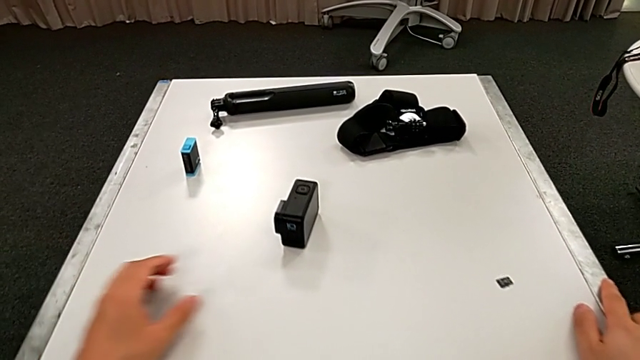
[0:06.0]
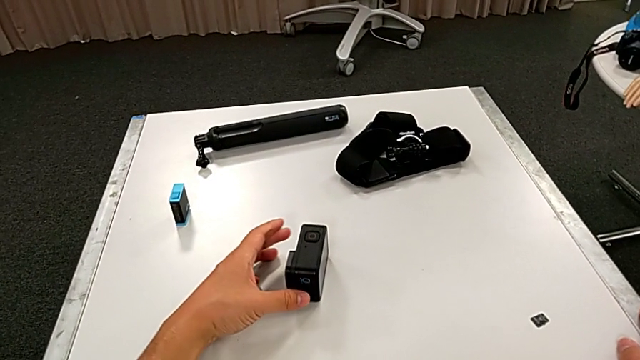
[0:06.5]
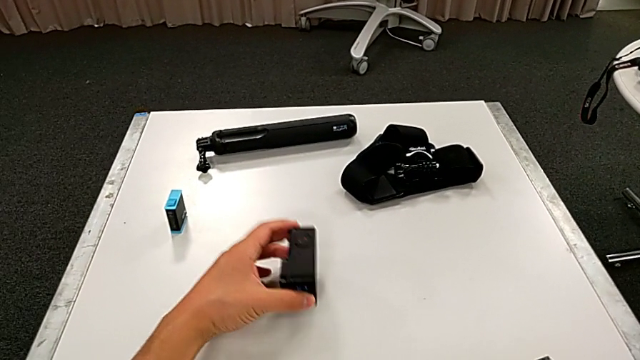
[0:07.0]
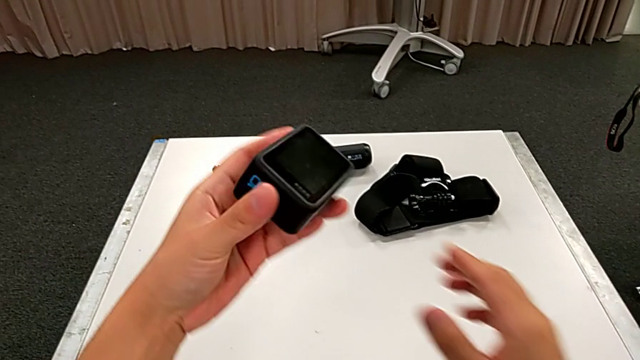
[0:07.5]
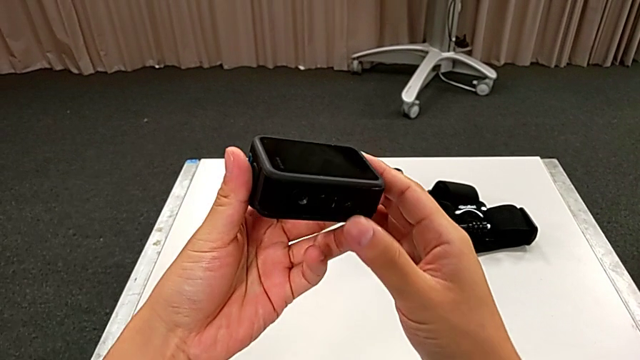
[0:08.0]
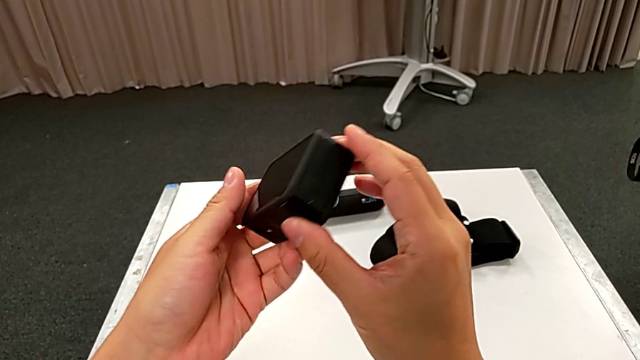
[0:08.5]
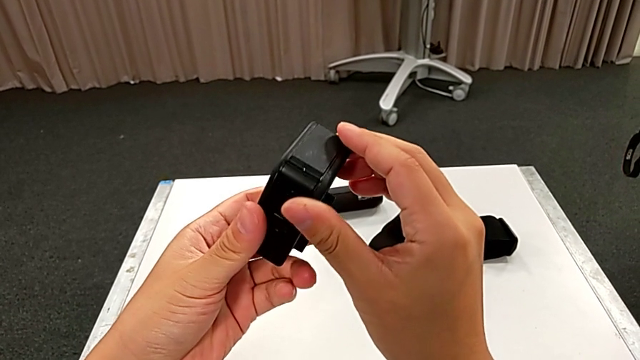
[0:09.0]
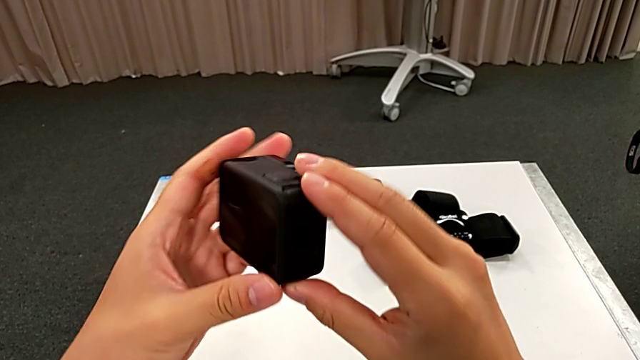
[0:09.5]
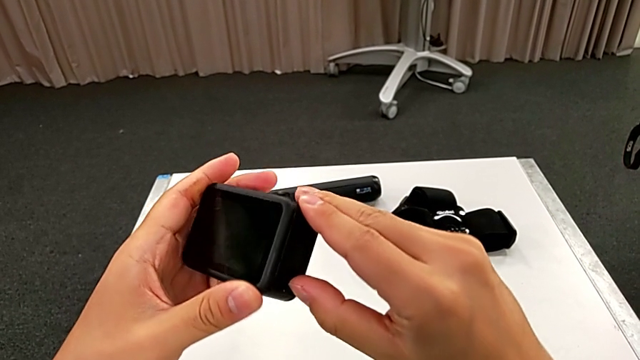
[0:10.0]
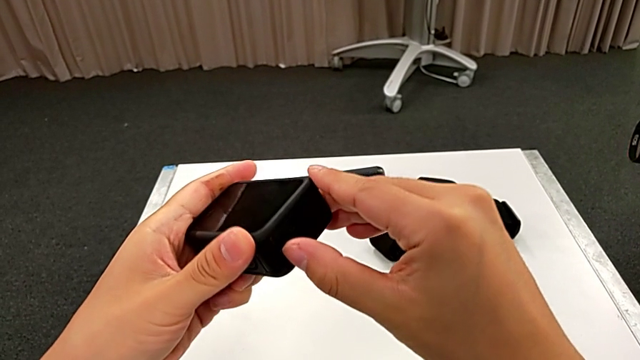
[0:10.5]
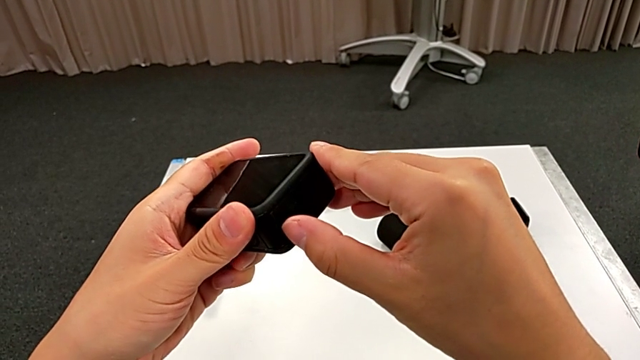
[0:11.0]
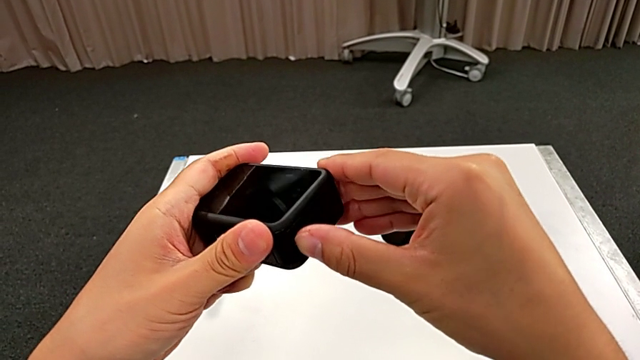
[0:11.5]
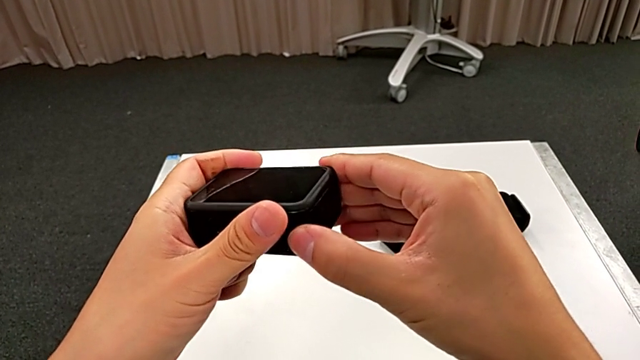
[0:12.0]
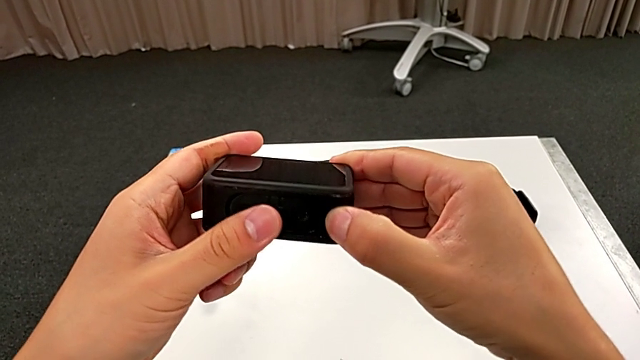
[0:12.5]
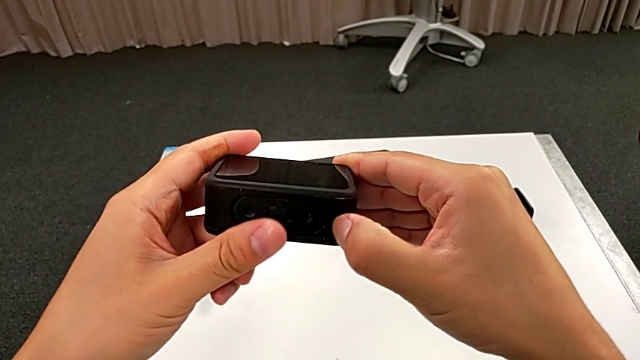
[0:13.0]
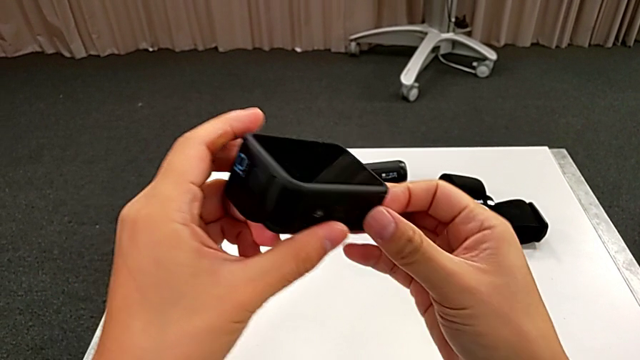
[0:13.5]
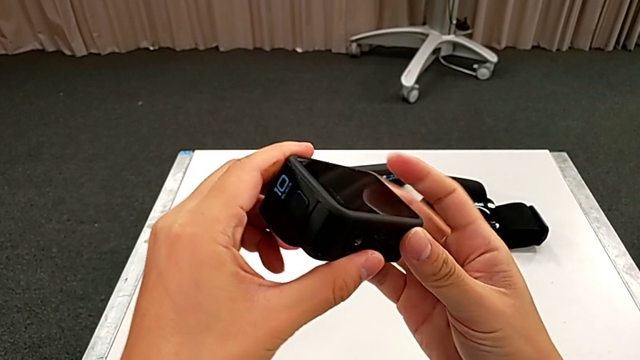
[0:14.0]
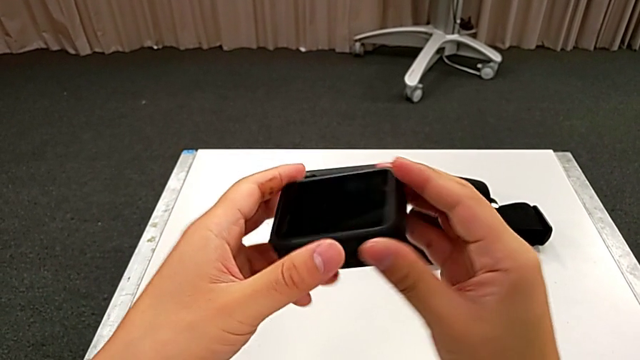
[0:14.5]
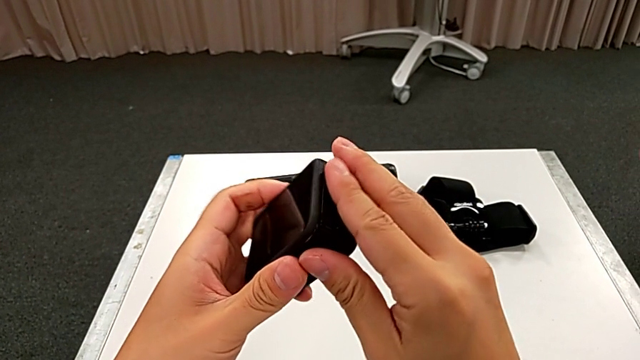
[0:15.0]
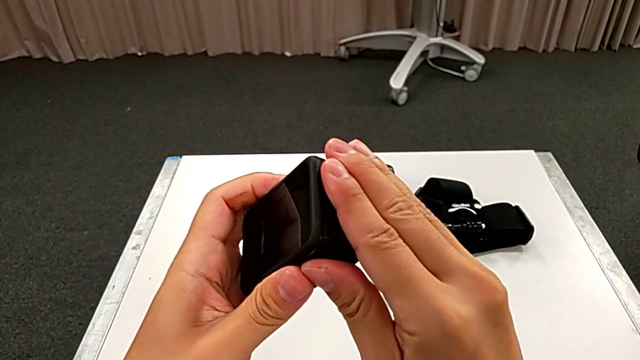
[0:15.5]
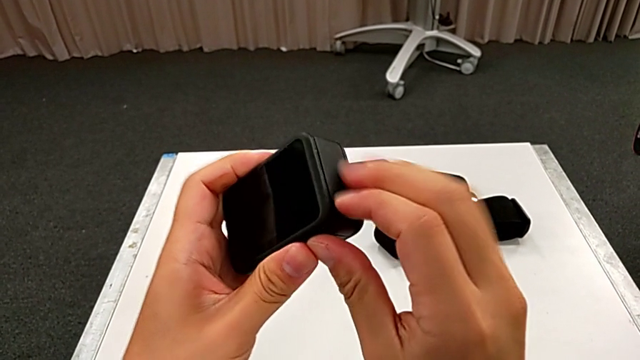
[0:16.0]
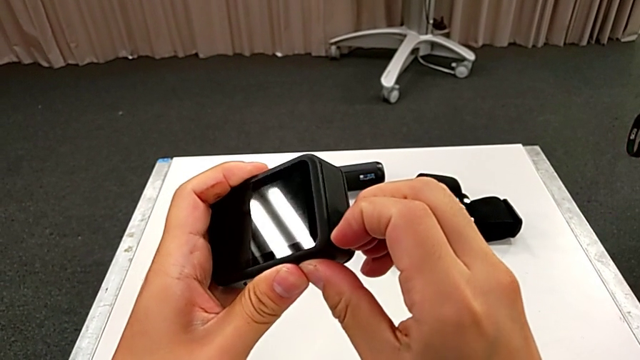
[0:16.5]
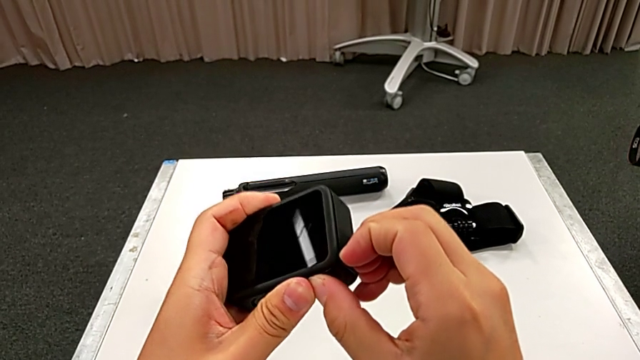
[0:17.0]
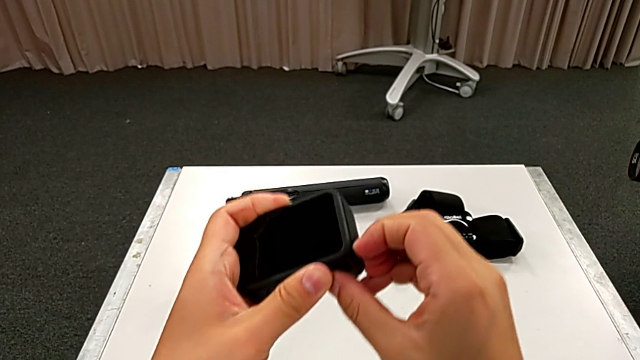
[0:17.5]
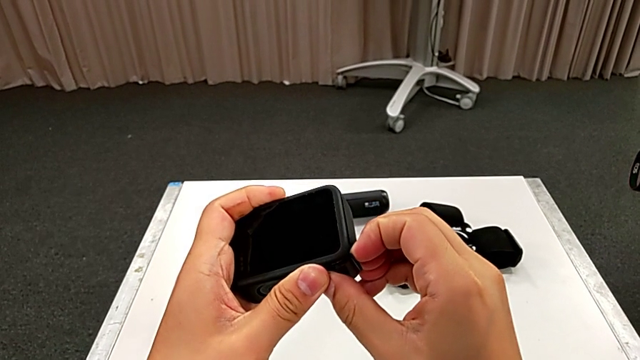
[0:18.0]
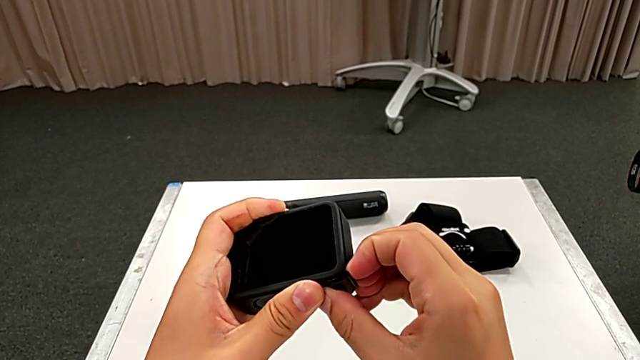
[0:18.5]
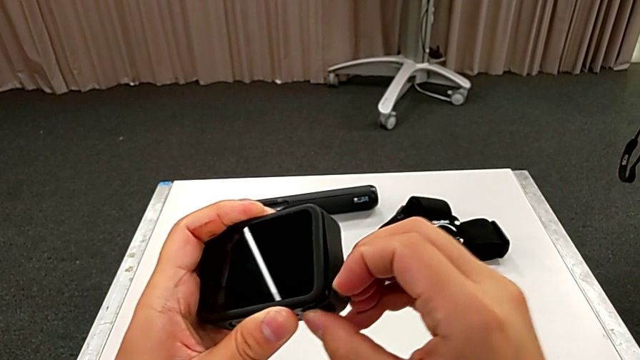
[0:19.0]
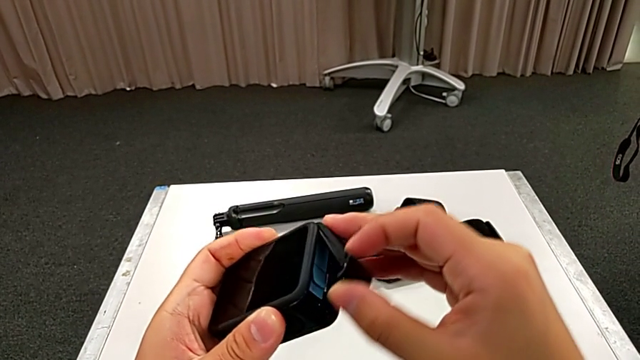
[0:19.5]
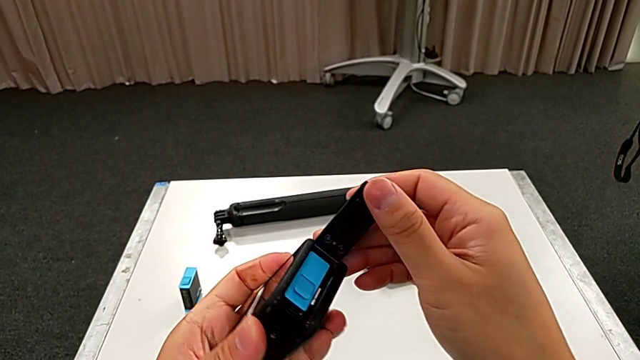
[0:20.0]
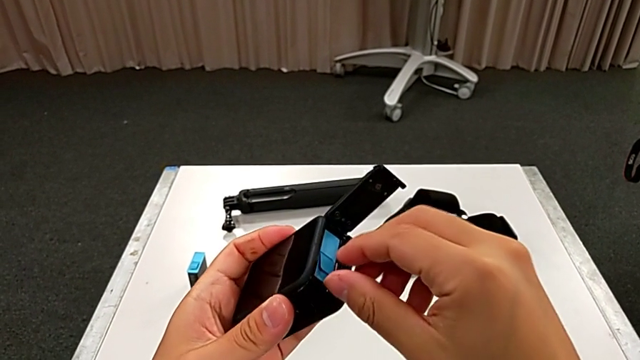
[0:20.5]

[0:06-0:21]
The camera wearer is exchanging the battery of the GoPro. They grab the GoPro, lift it, rotate it, wrongly open the battery door, failing to find it, so he can't open it, open the battery door and grab the old battery.

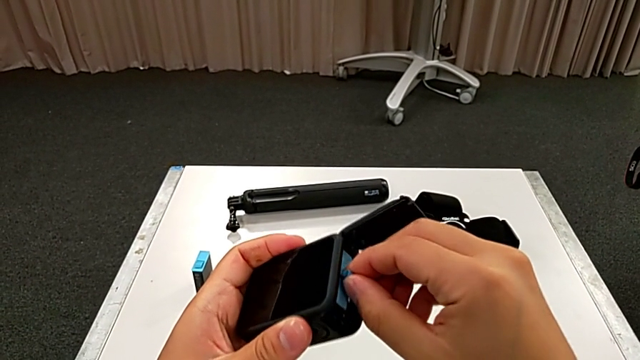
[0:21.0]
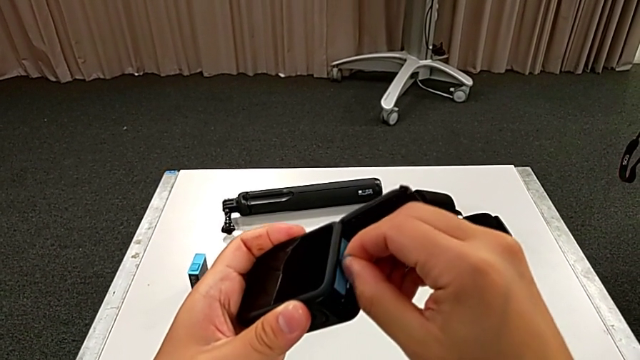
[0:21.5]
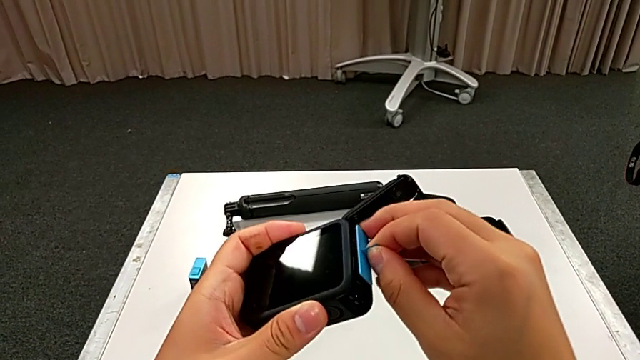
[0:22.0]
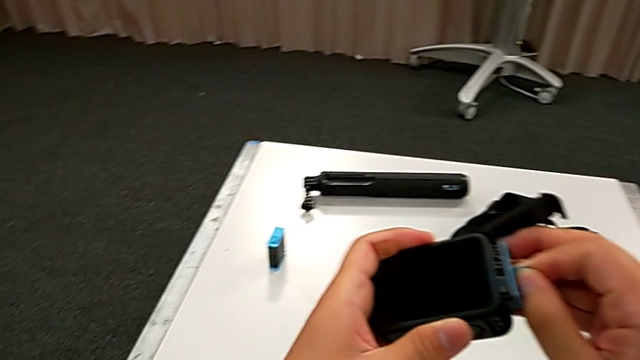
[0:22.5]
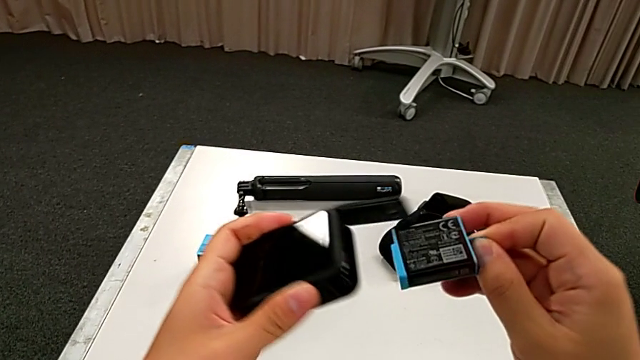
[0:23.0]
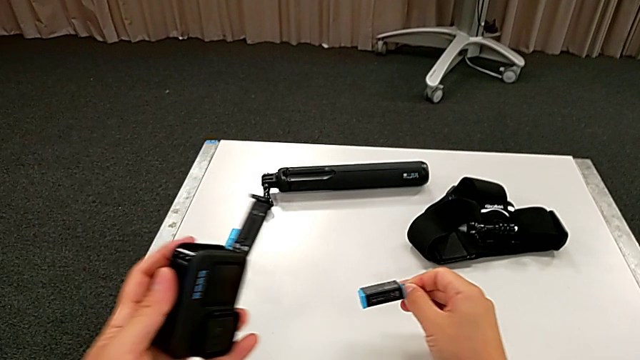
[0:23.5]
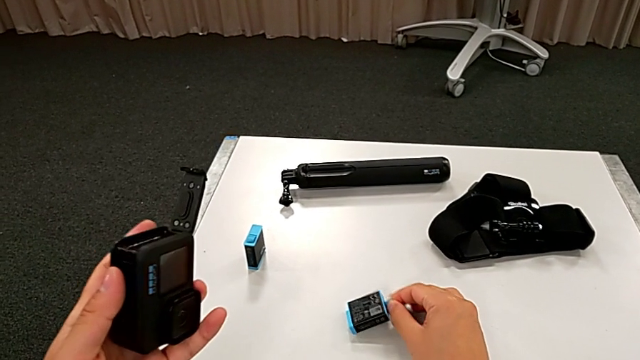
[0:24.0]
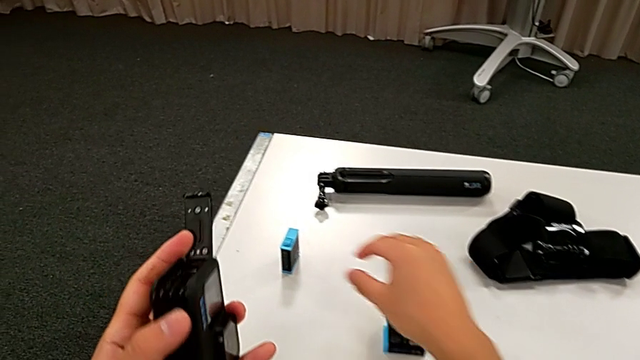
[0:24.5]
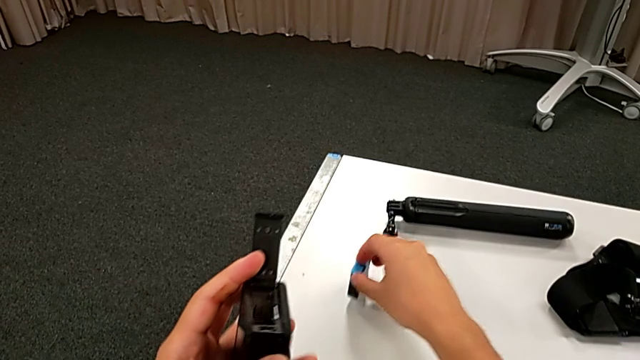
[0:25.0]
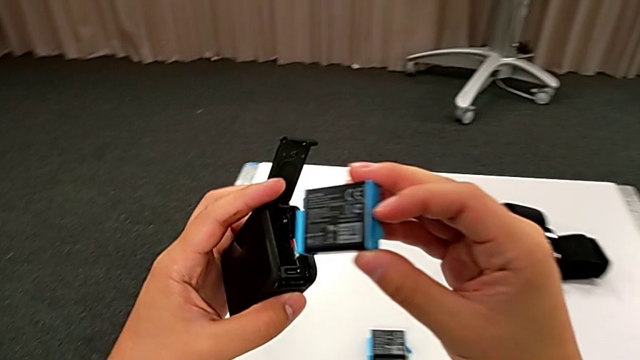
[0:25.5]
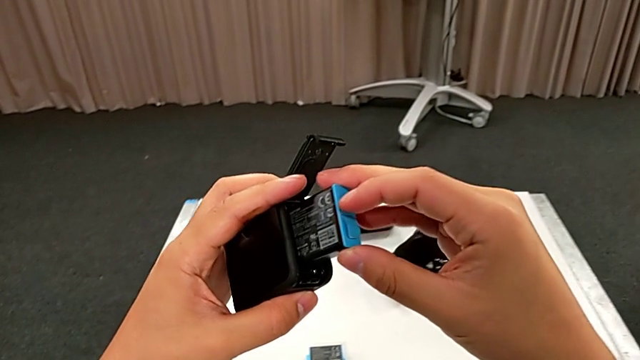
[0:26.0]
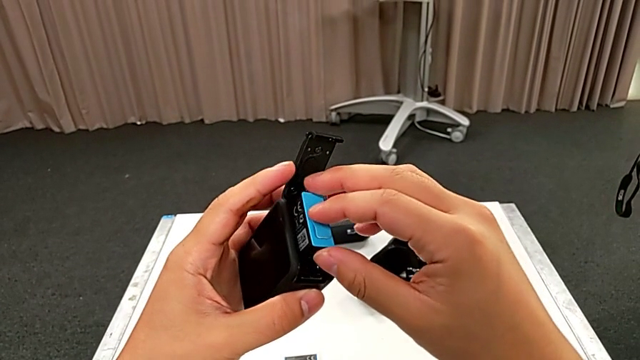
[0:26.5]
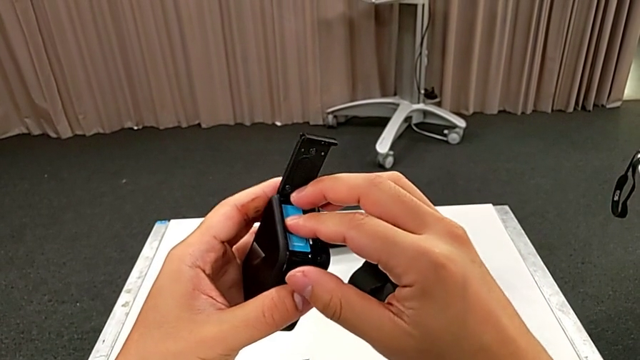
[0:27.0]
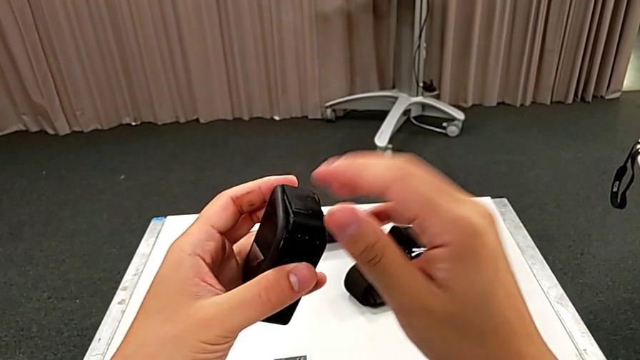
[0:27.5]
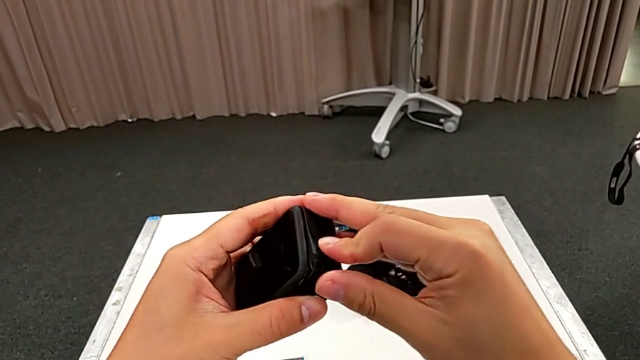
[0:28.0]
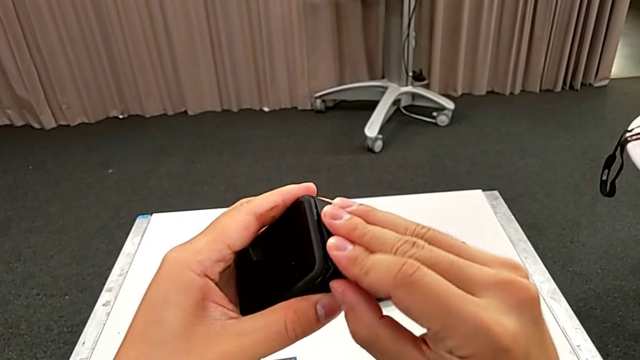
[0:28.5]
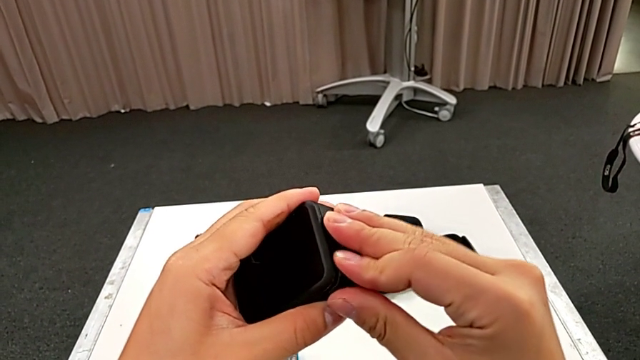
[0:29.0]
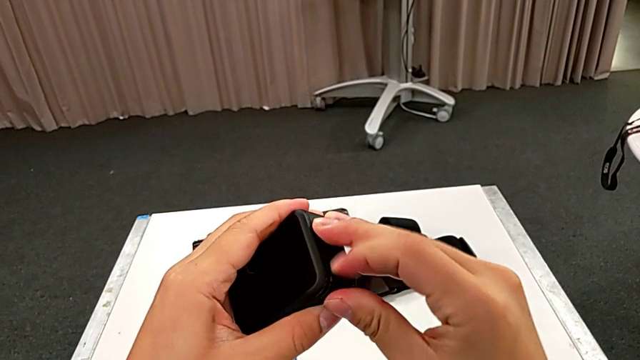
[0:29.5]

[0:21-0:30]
The camera wearer is exchanging the battery of the GoPro. They pull the old battery, place it, lift the new battery, insert it and close the battery door.
